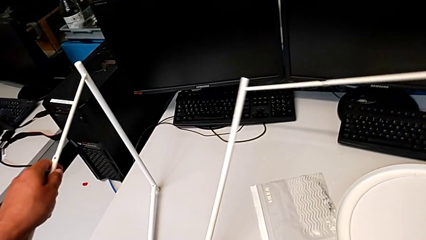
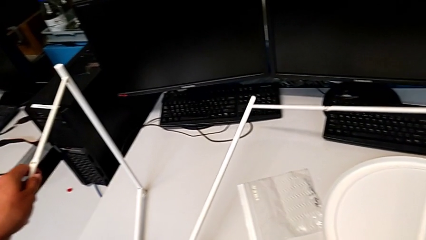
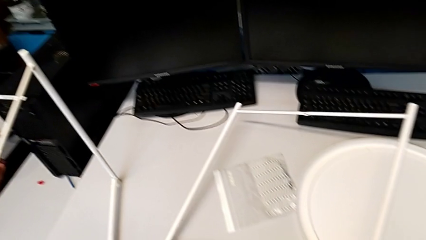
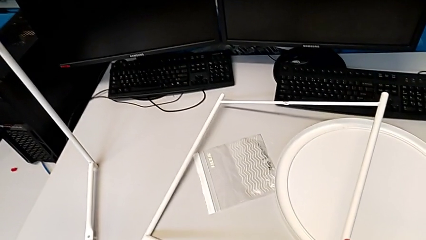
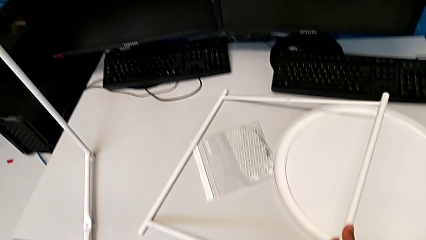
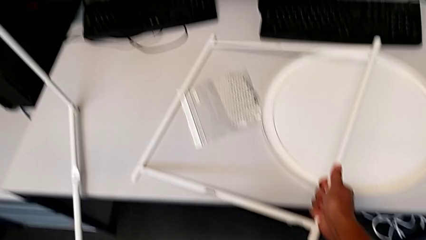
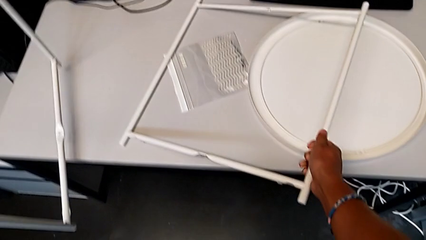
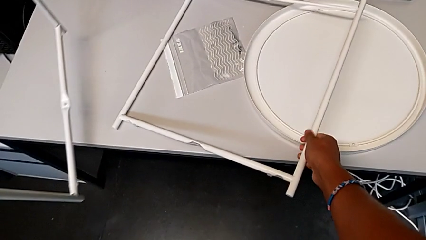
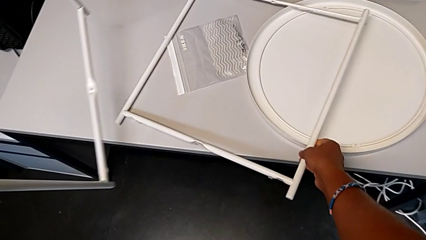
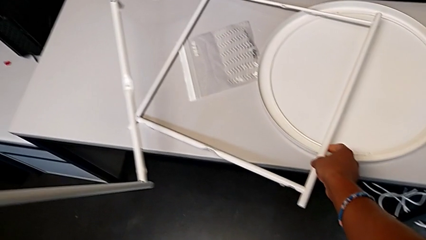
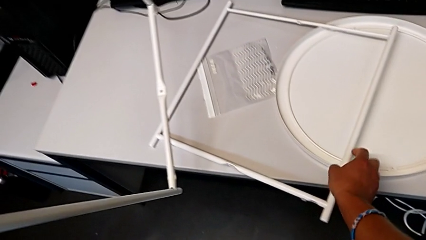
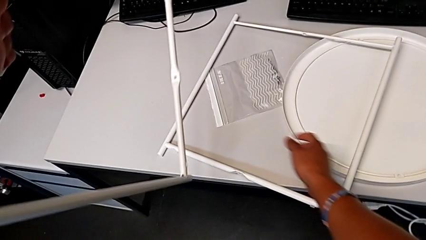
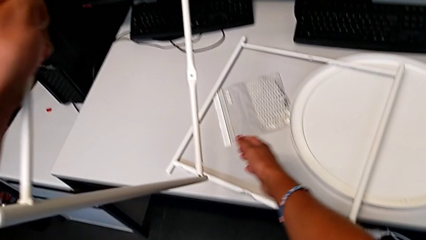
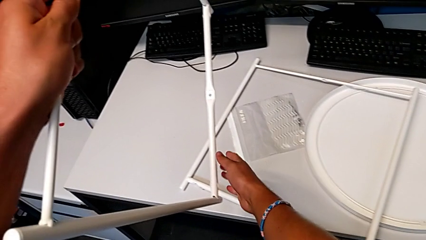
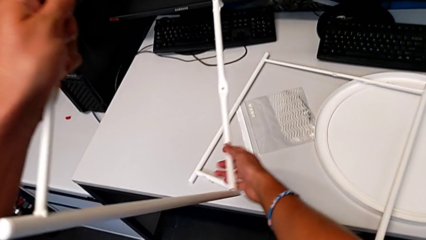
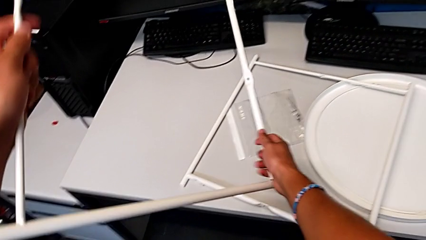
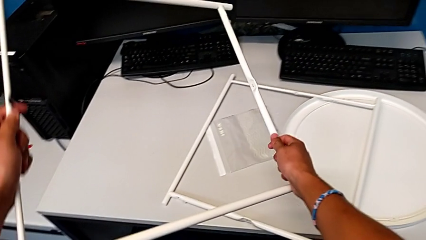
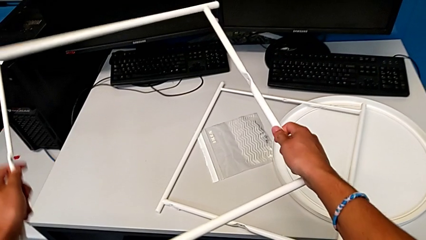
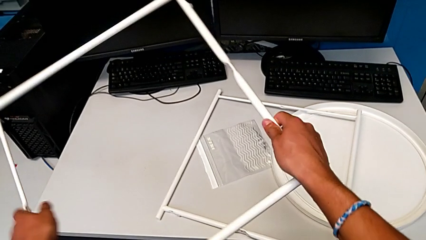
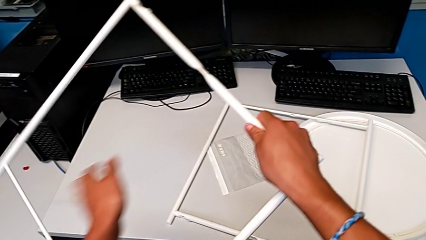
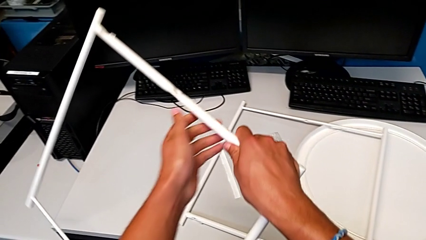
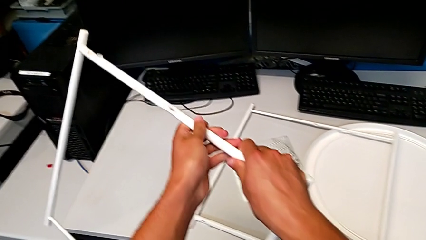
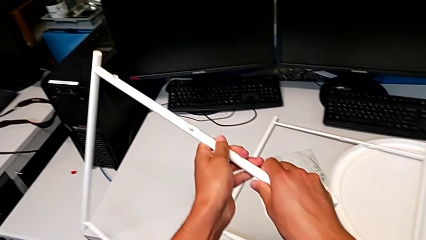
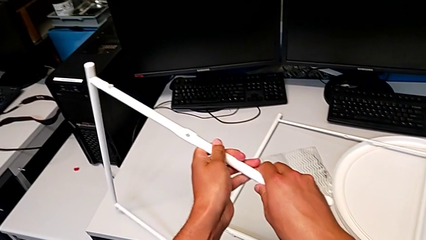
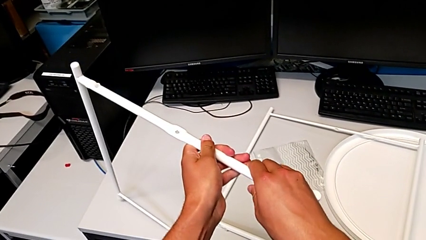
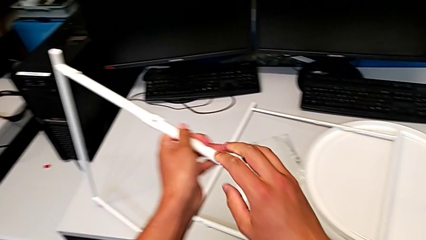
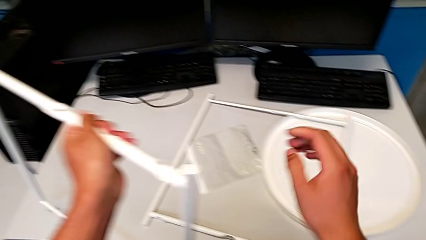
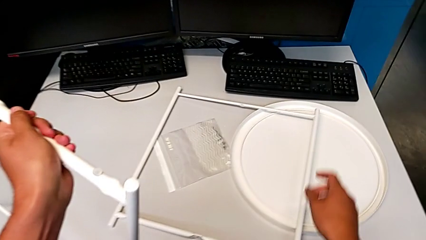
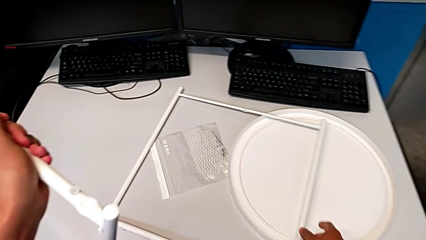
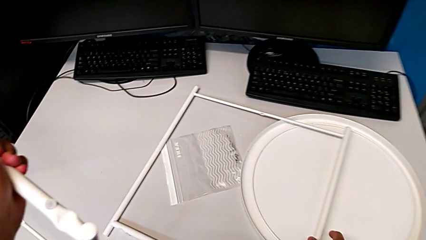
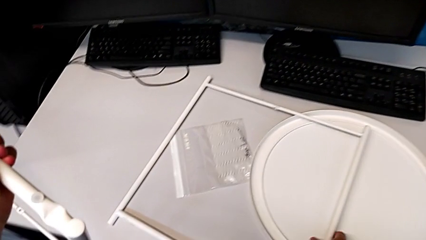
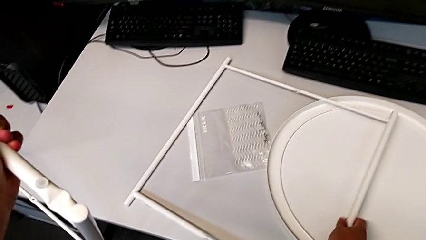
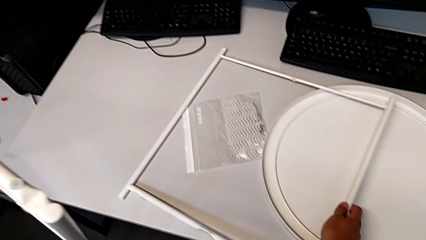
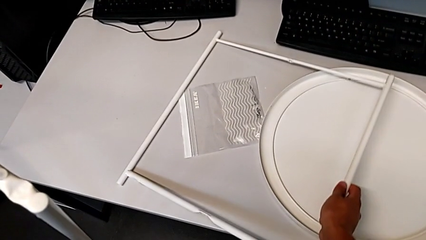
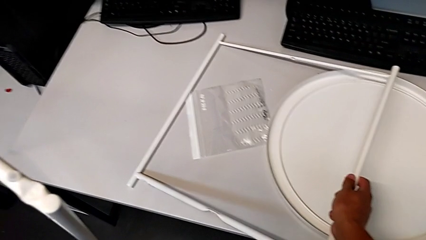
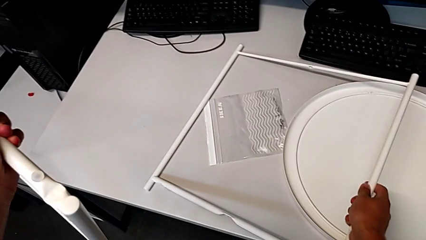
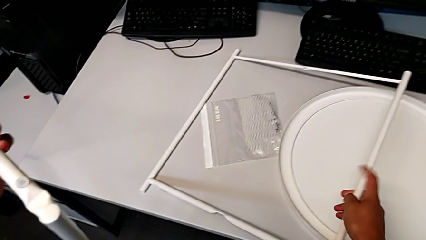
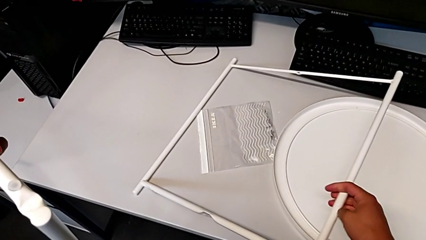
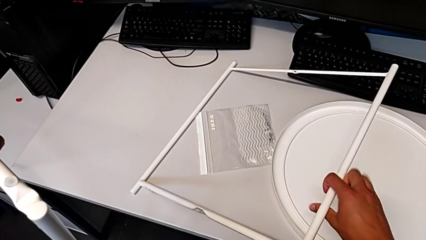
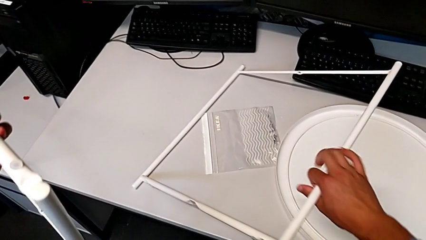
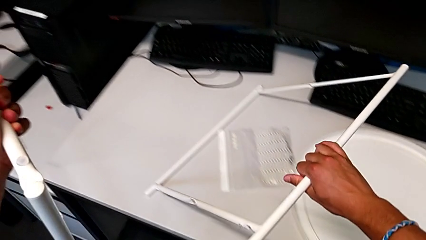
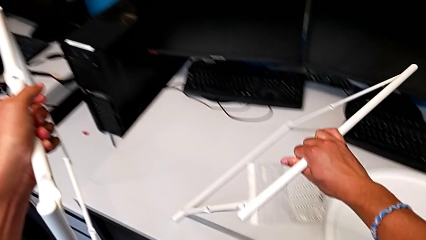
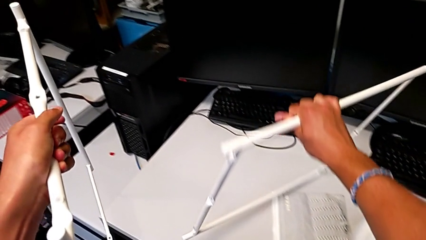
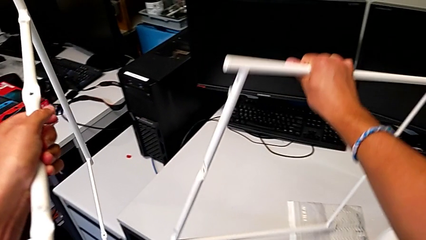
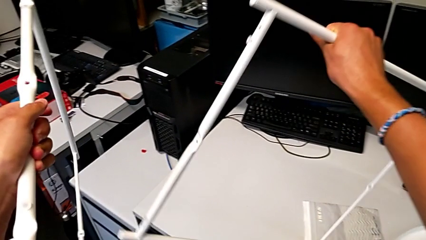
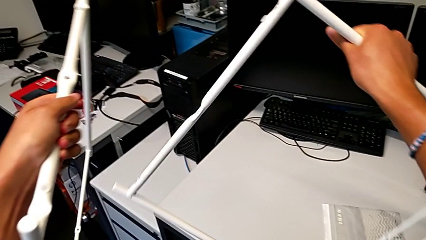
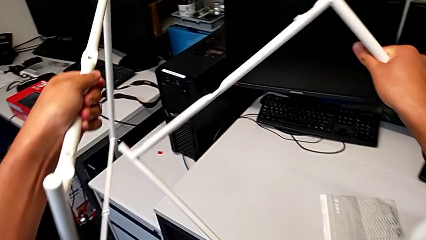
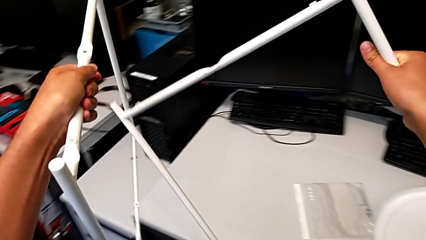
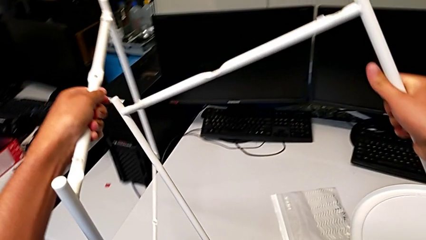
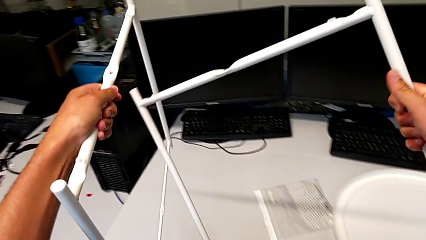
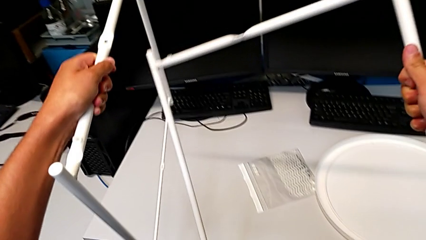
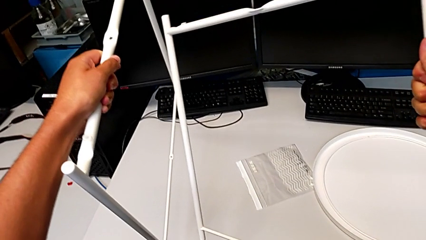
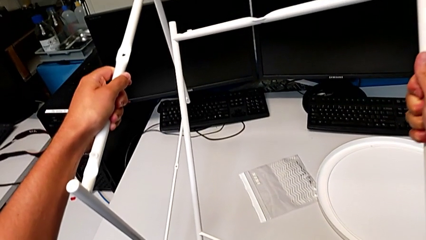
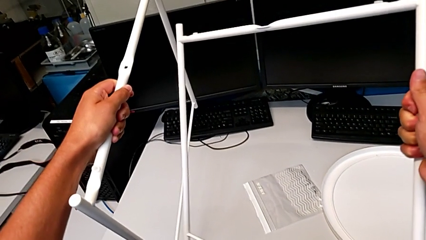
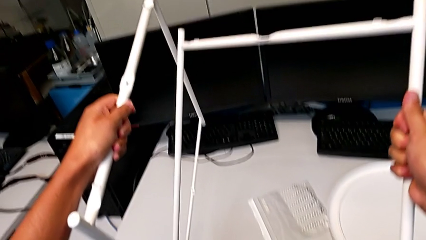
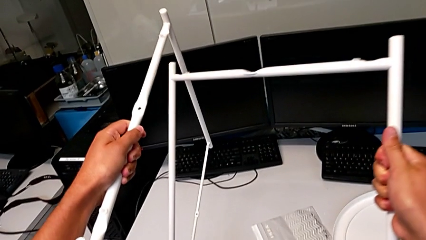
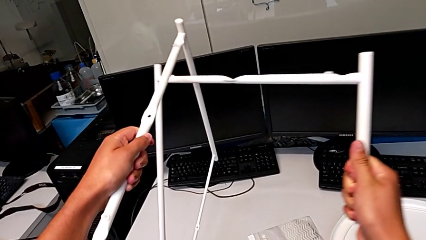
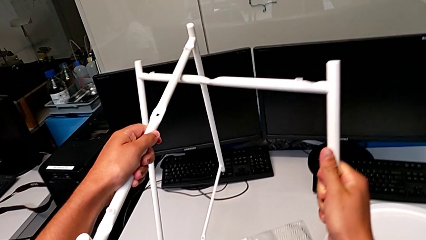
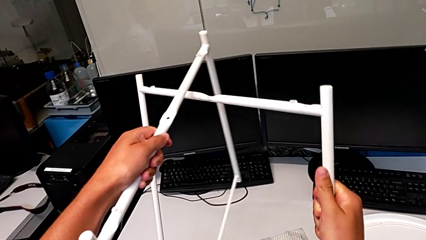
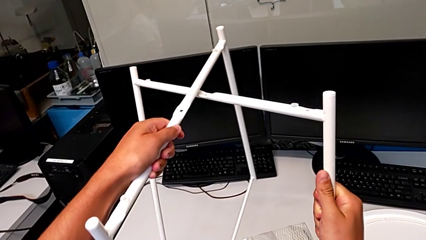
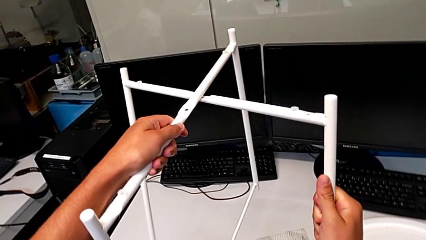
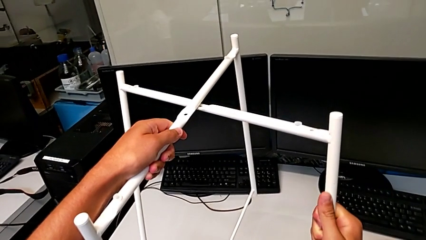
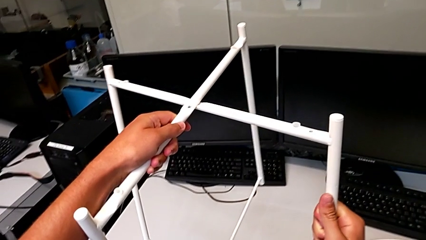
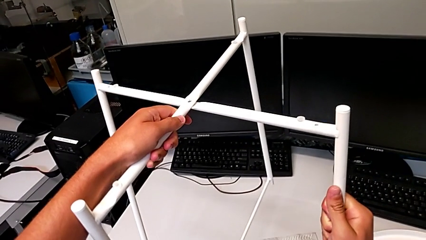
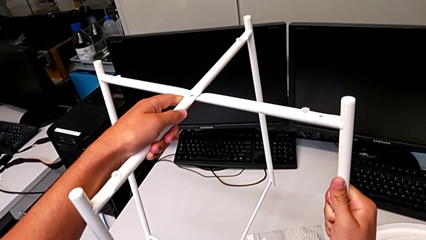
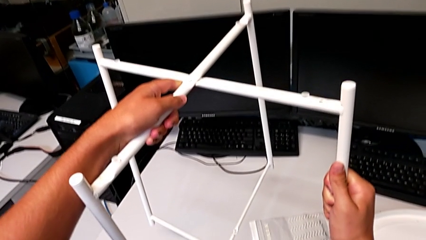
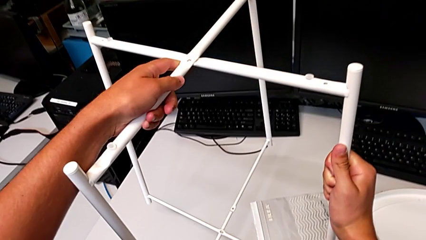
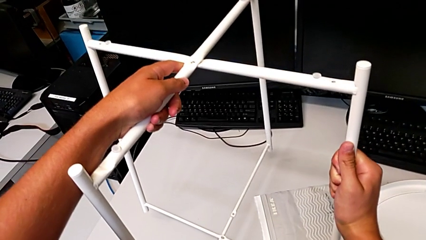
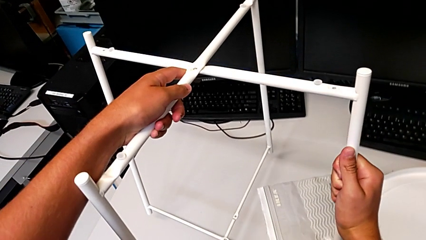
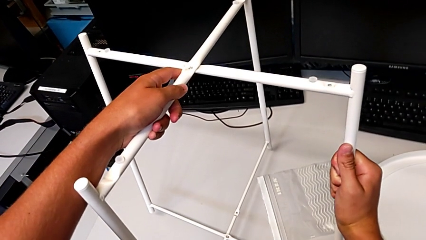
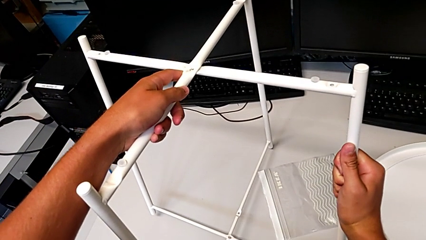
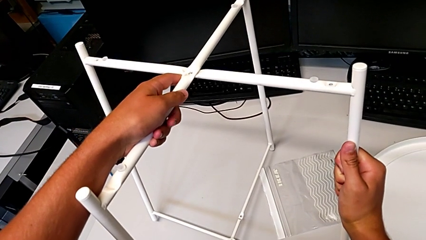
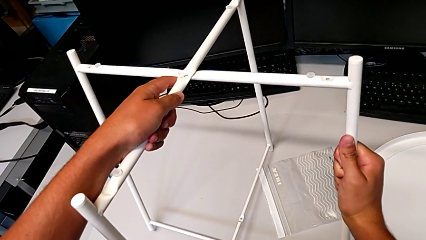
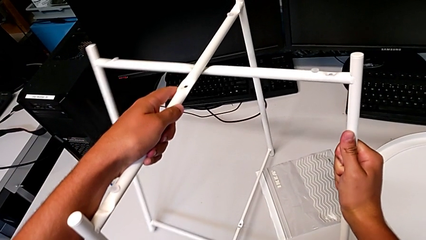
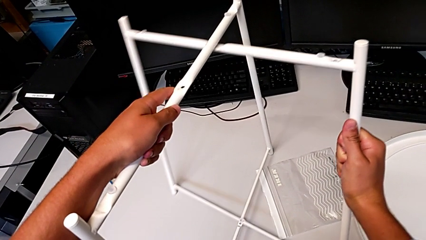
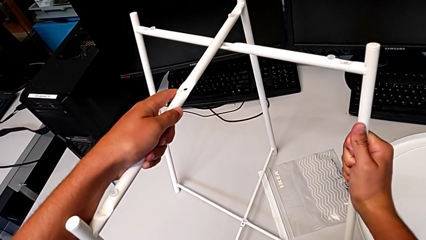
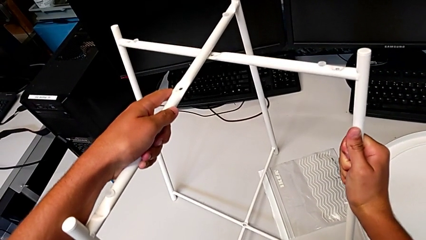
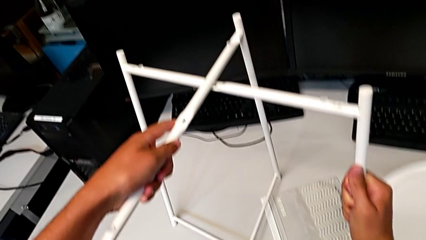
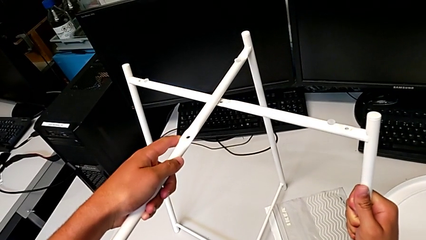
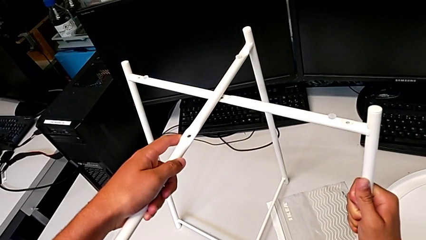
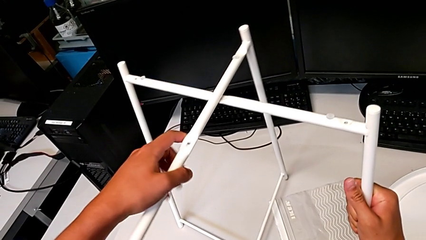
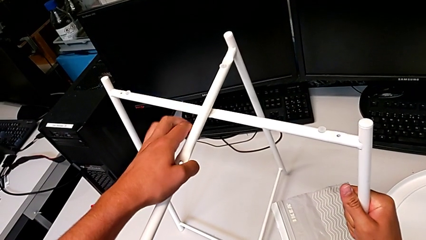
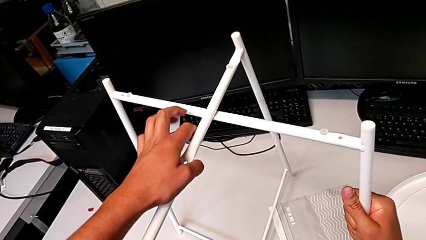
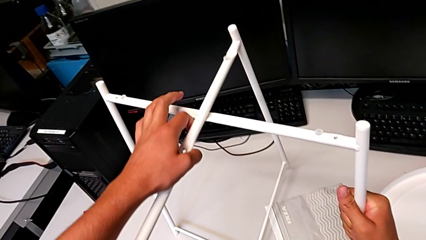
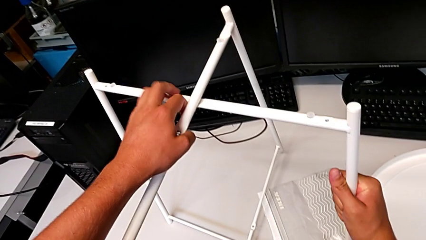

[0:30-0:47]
The camera wearer is assembling the legs. They place the leg, grab it, rotate it, grab it, lift it, inspect it, align it, hold it and place it.
